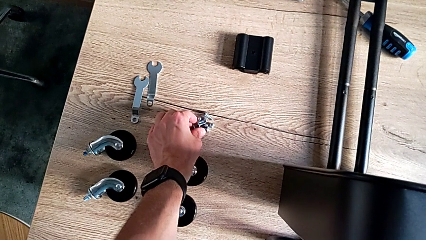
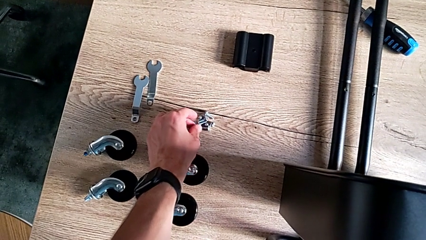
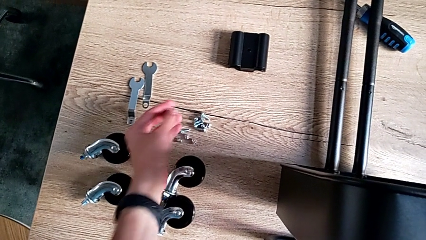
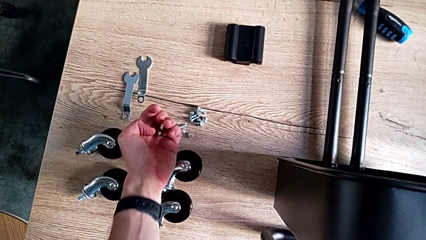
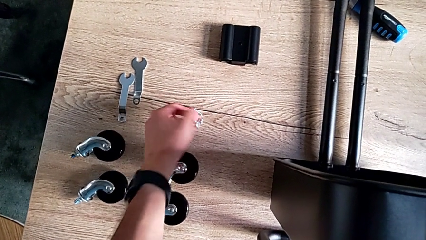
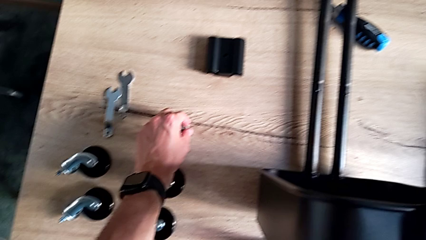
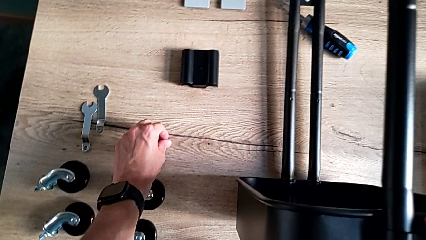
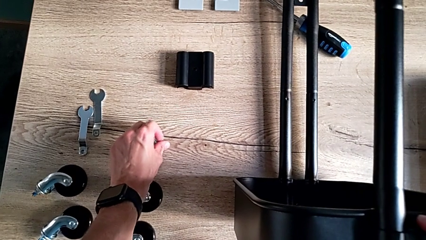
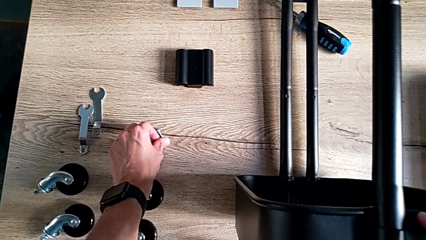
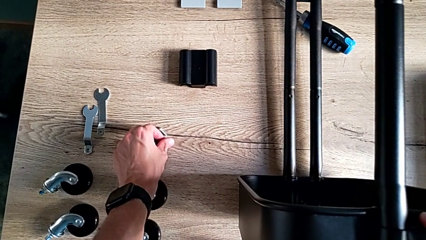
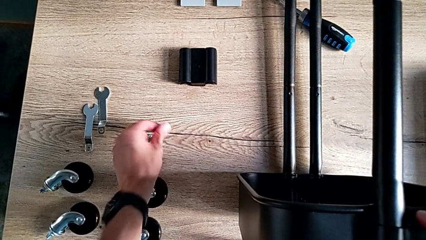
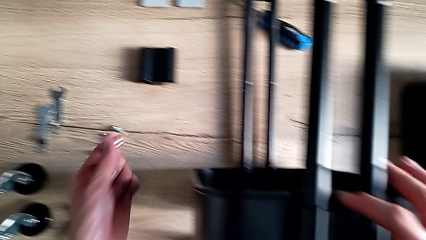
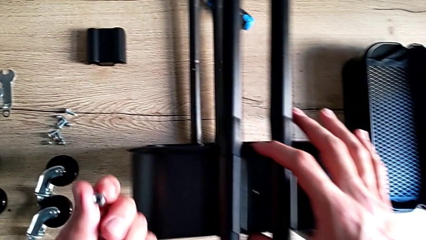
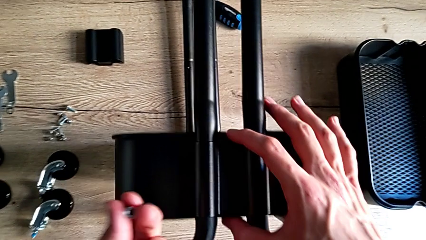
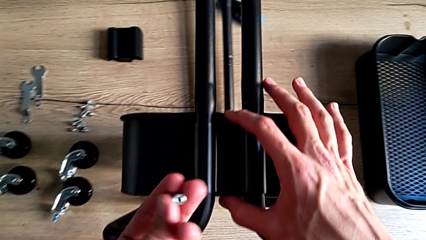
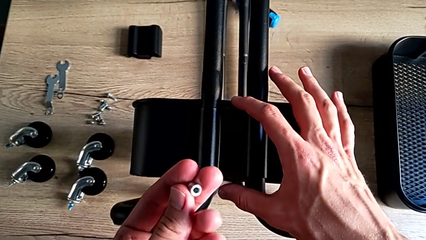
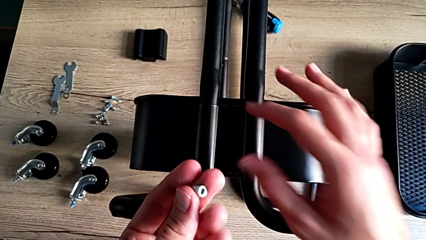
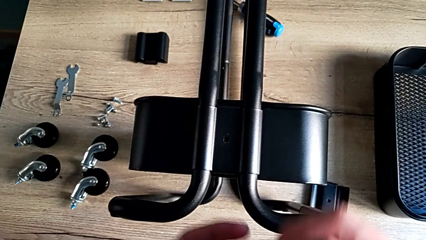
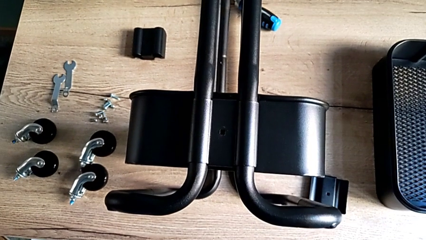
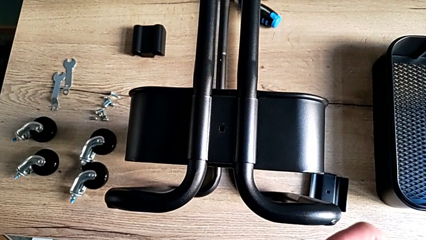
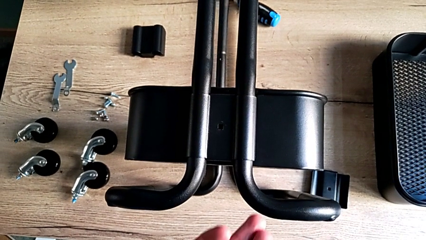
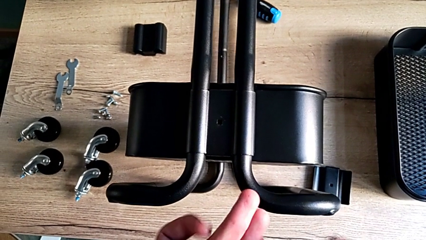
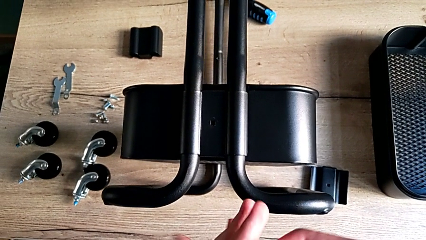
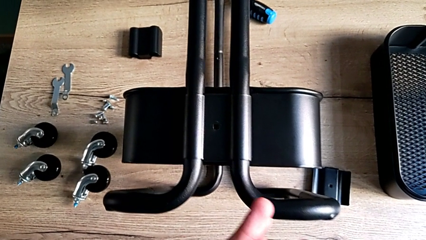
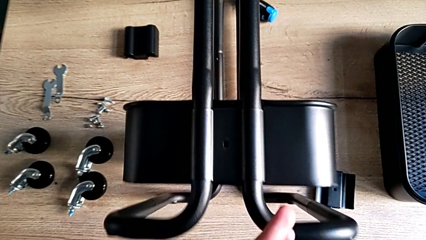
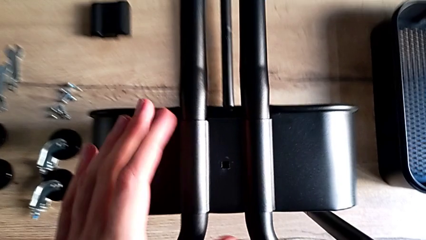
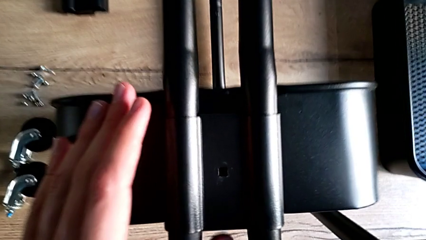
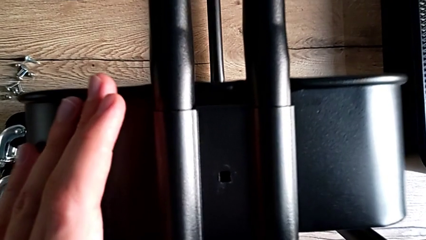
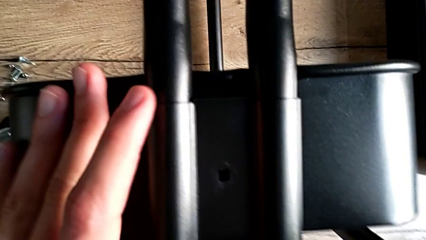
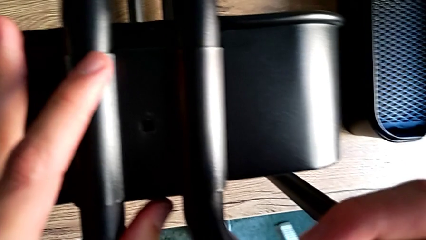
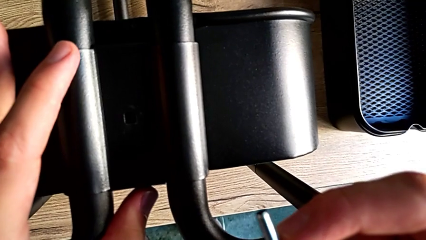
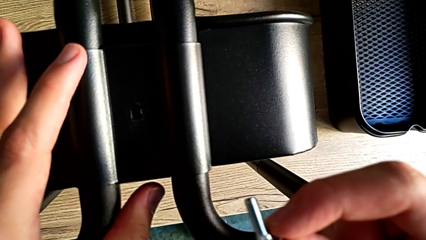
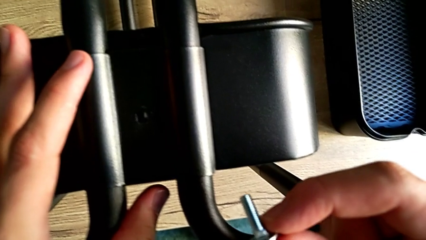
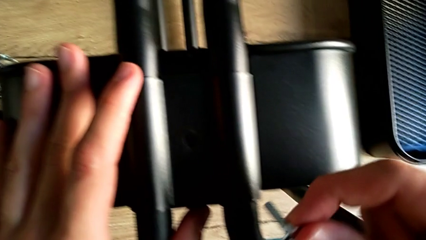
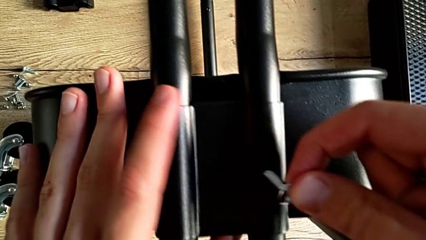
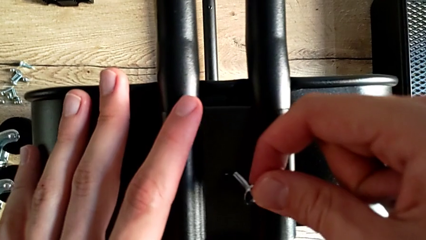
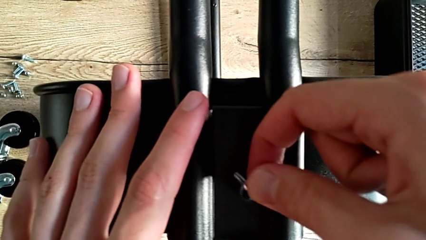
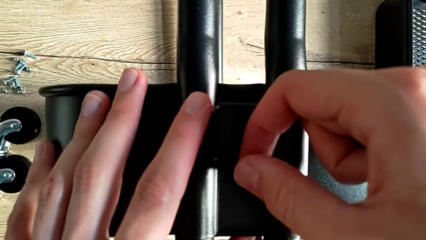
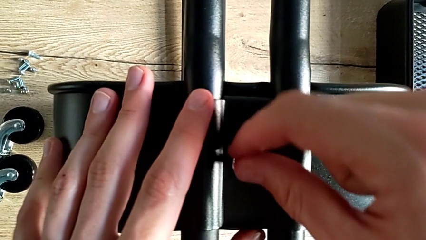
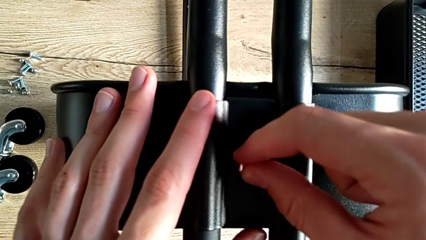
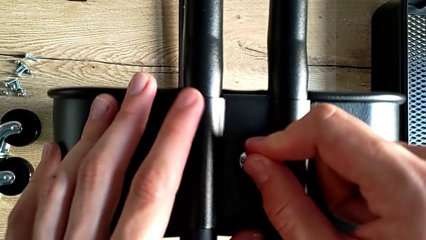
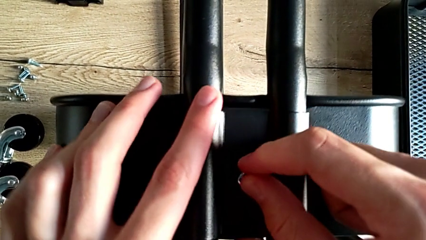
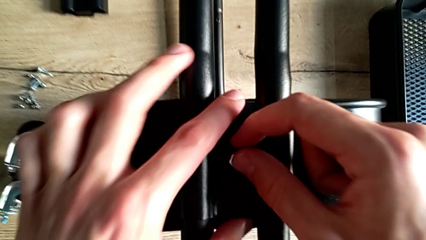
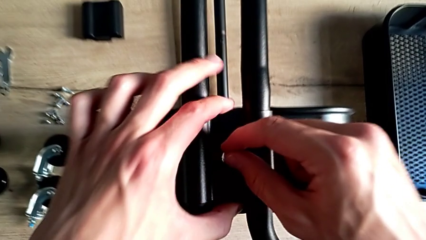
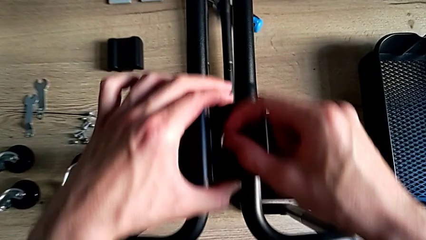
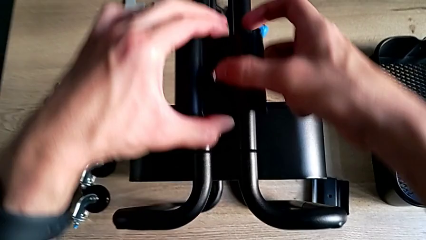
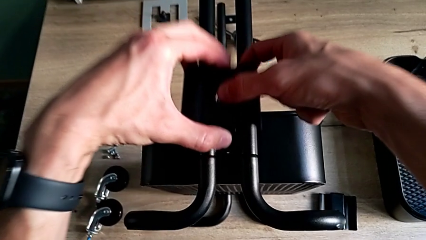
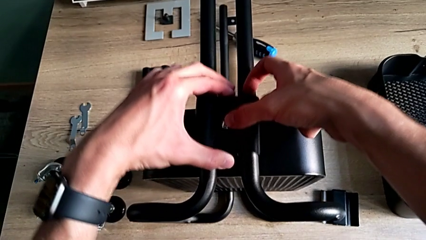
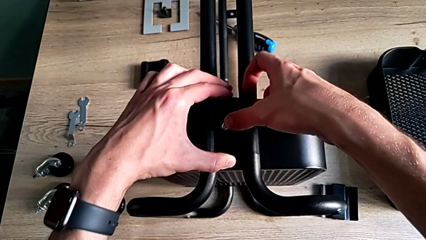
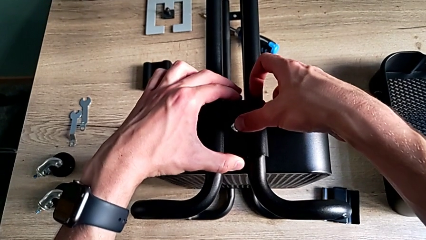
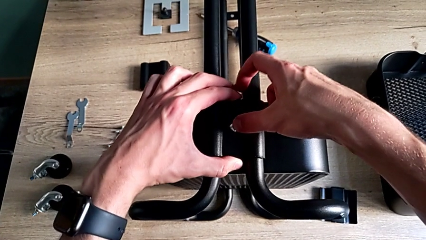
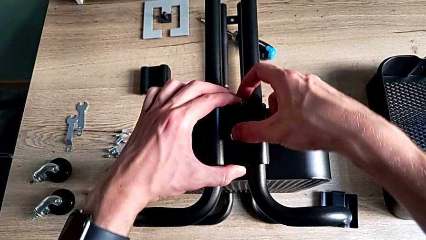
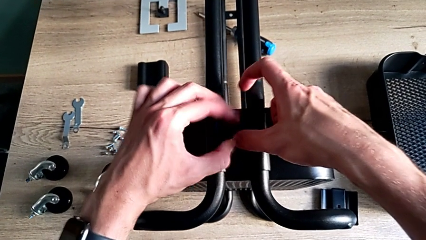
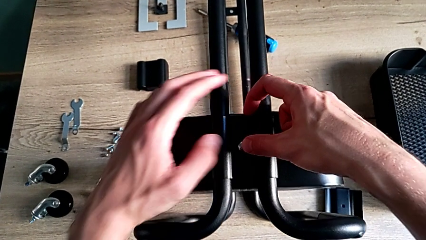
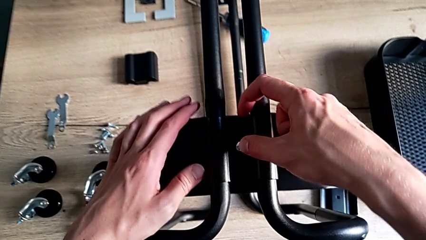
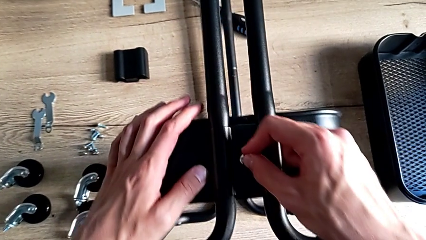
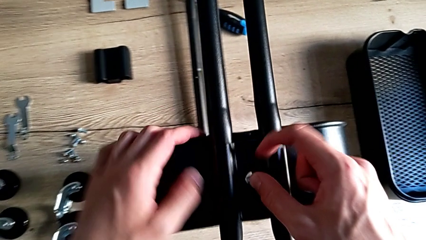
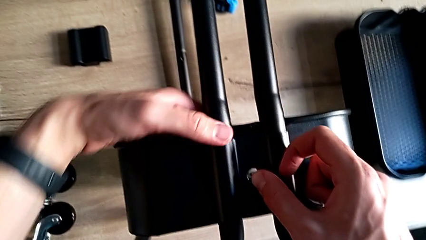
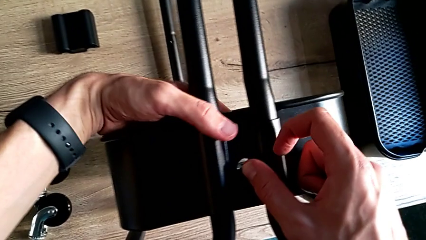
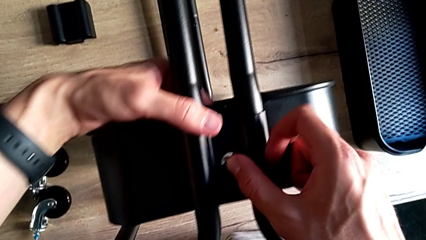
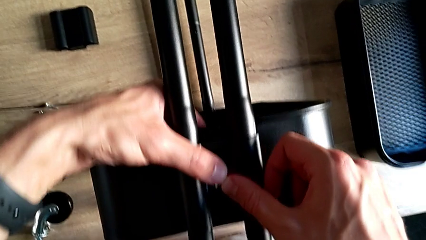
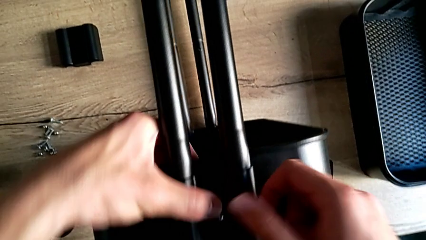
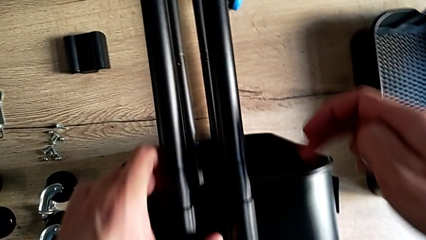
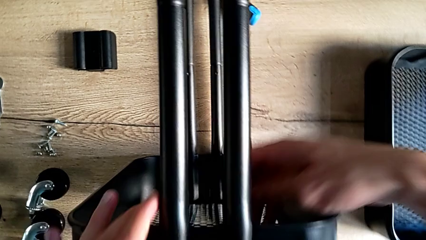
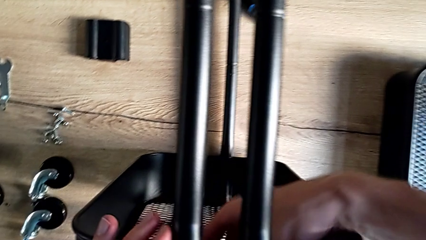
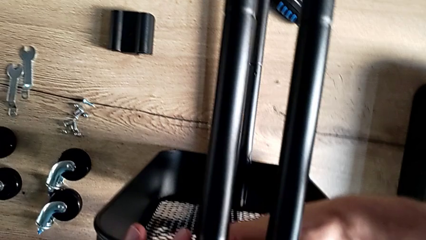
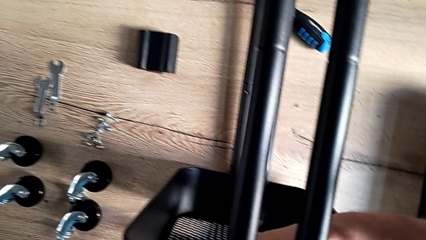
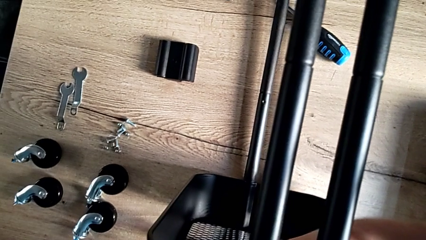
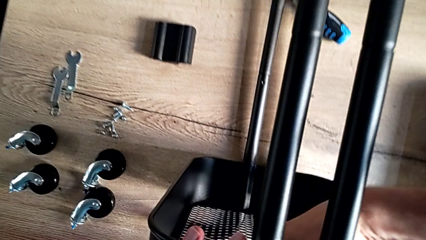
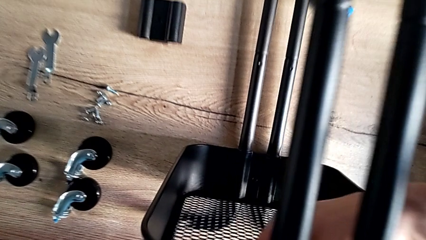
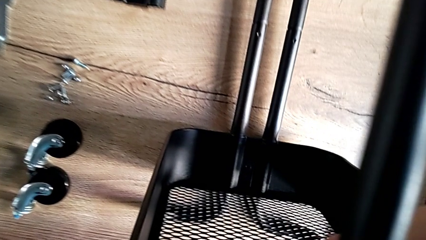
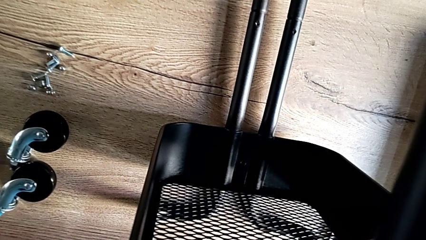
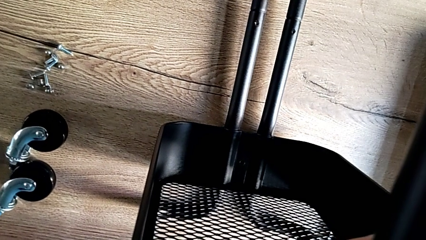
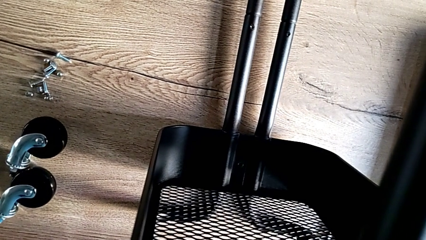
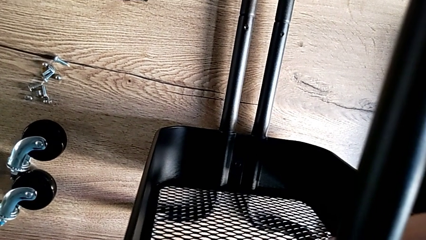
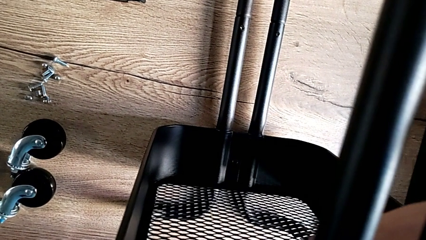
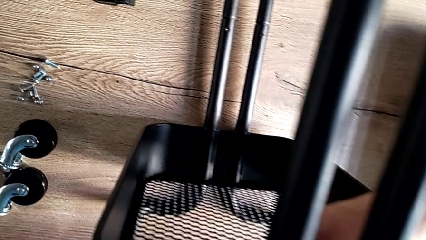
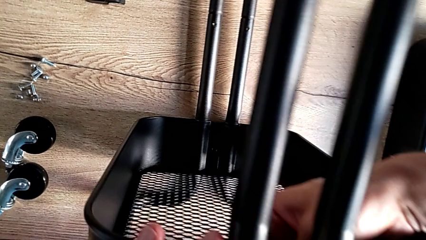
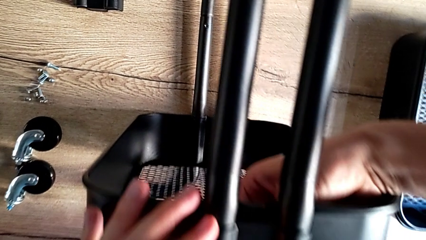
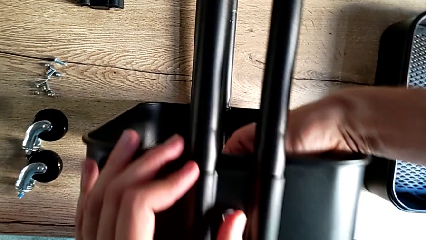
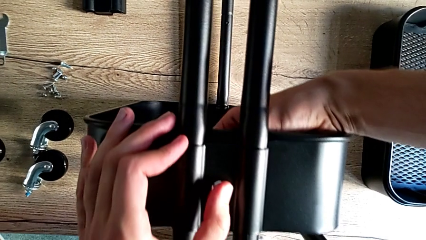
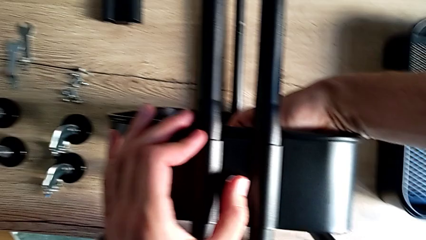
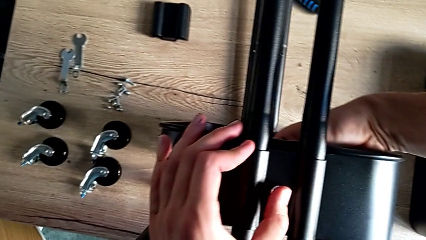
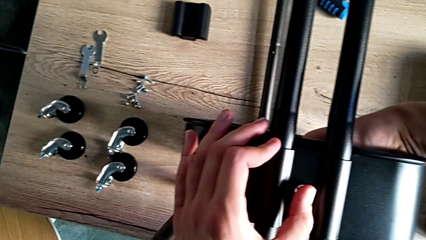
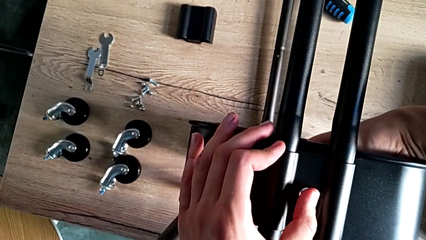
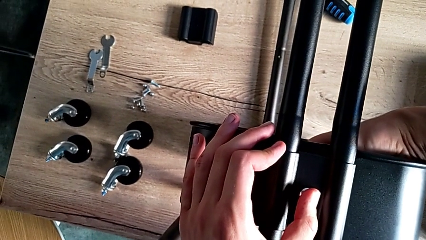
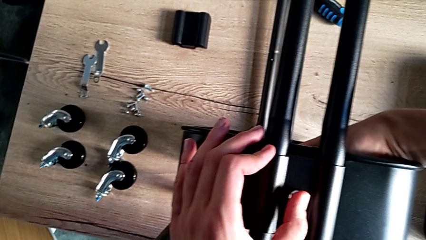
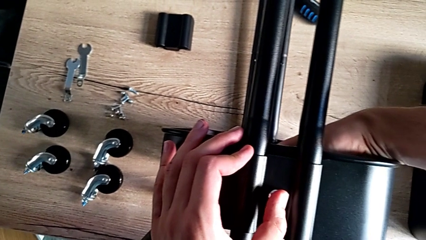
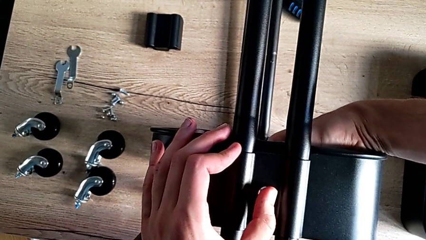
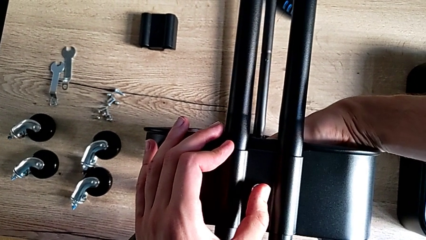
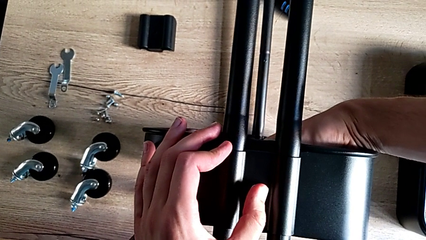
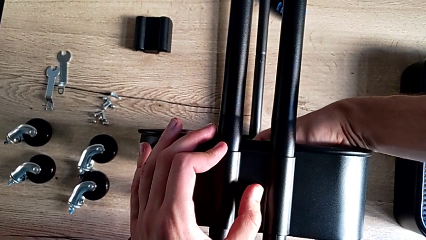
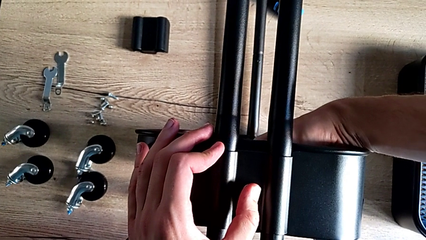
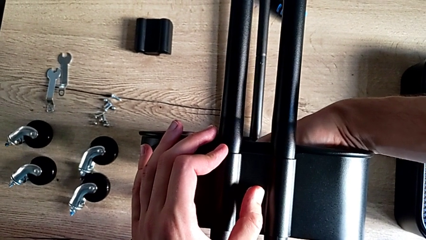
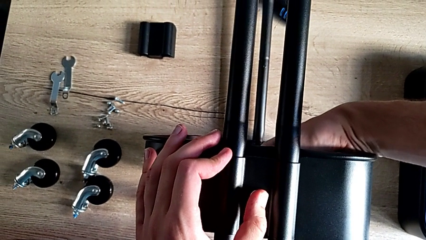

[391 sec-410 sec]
The camera wearer is assembling the bottom tray. They grab the first bolt, grab the first hexagon cap nut, inspect it, insert the first bolt, lift the first bracket, place it and align it.
